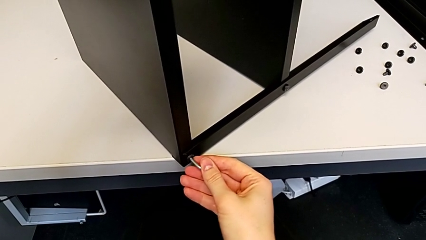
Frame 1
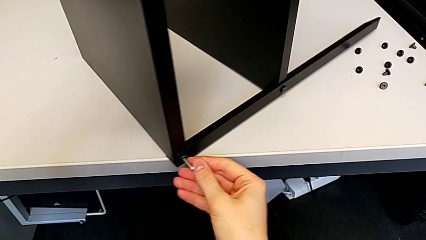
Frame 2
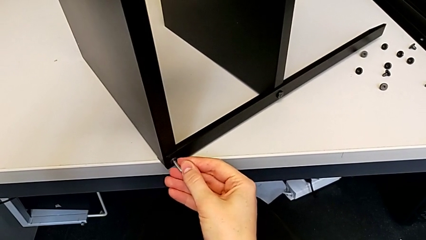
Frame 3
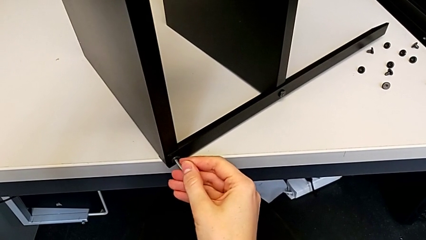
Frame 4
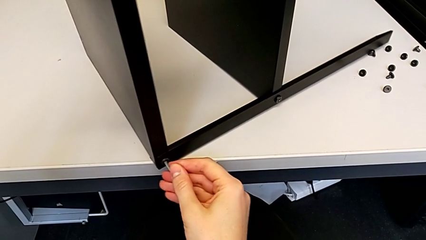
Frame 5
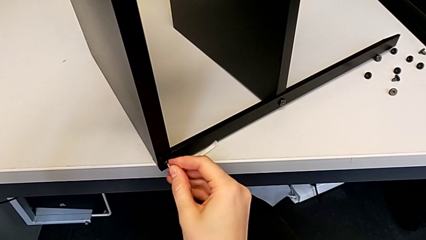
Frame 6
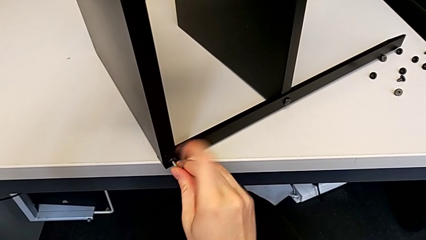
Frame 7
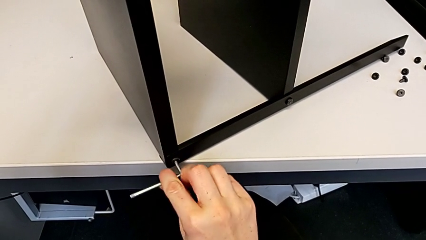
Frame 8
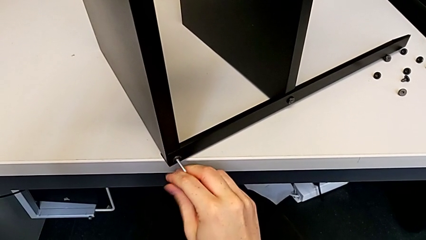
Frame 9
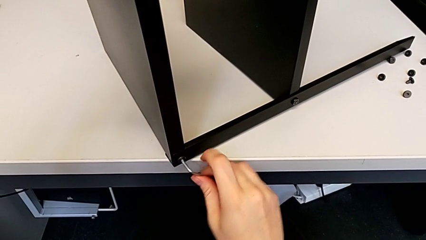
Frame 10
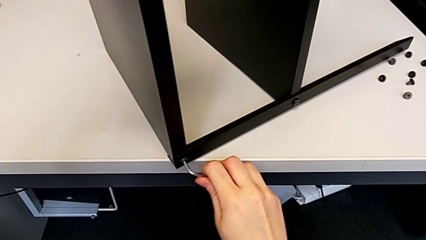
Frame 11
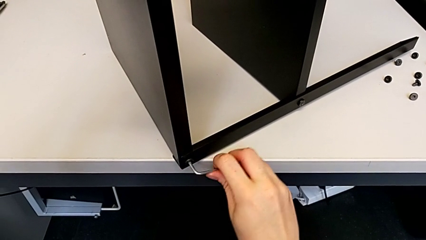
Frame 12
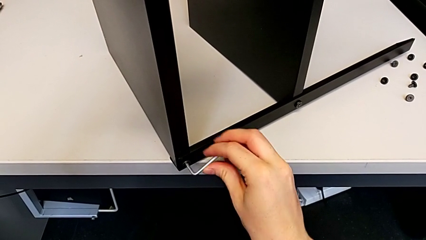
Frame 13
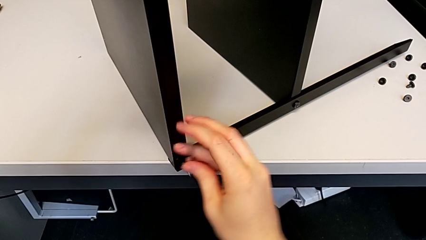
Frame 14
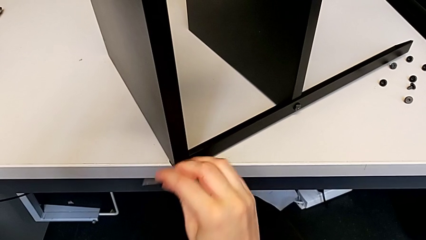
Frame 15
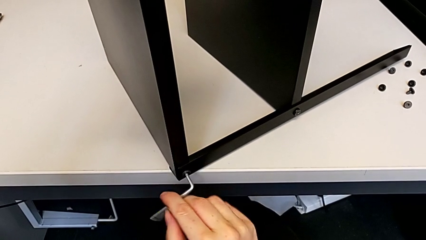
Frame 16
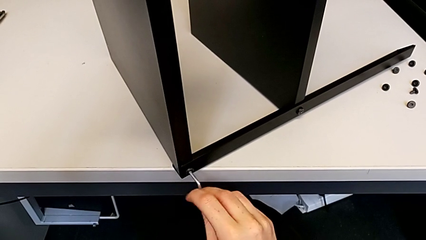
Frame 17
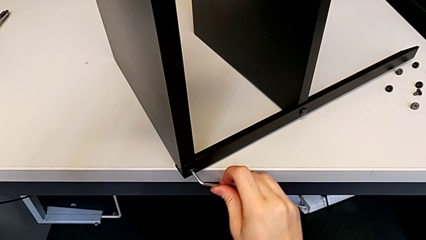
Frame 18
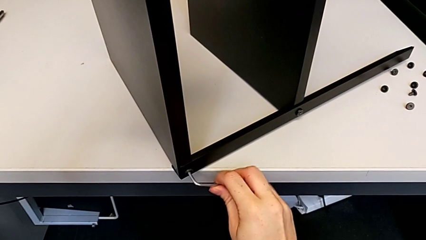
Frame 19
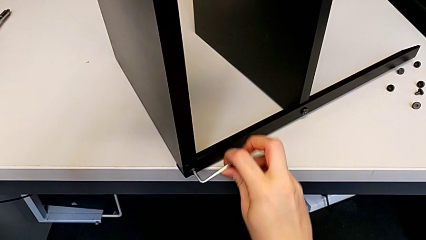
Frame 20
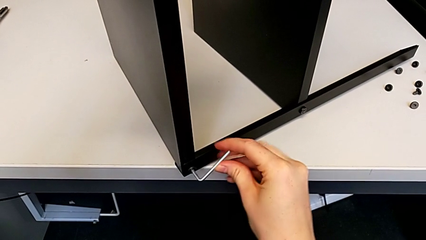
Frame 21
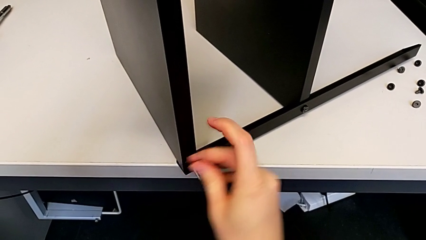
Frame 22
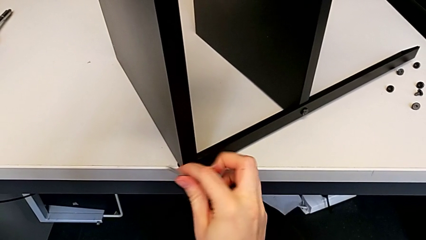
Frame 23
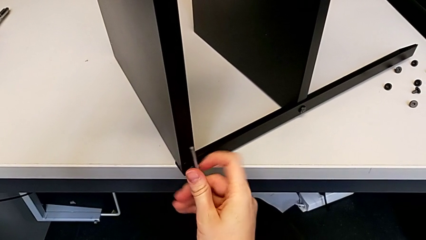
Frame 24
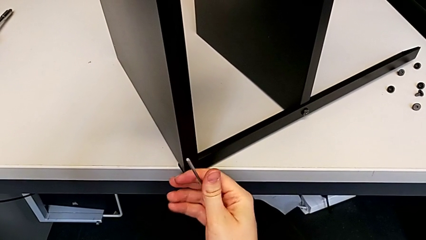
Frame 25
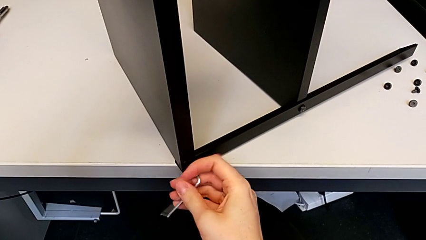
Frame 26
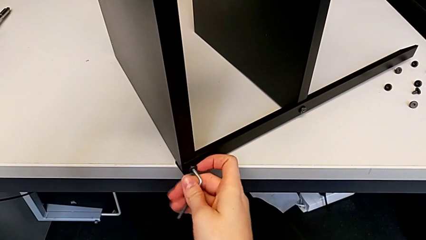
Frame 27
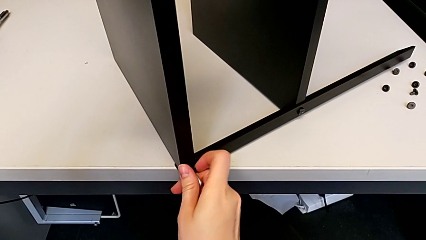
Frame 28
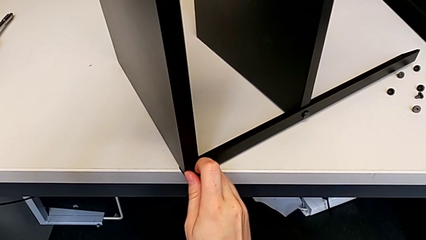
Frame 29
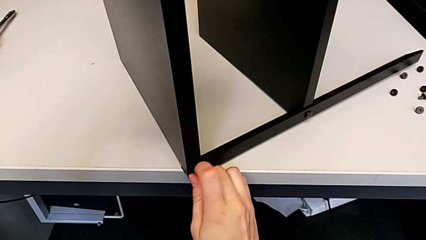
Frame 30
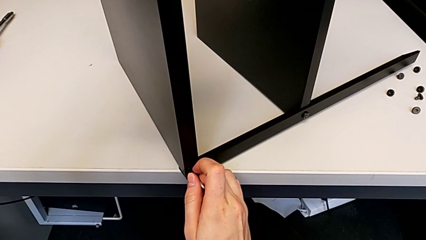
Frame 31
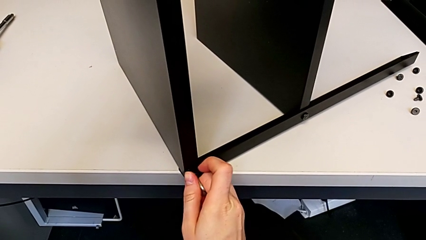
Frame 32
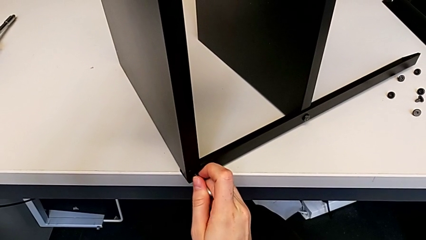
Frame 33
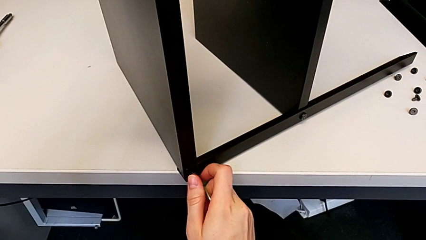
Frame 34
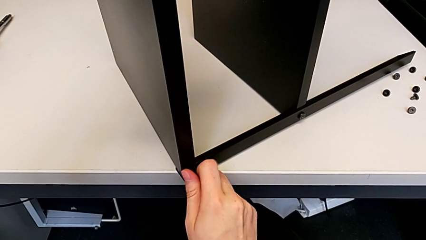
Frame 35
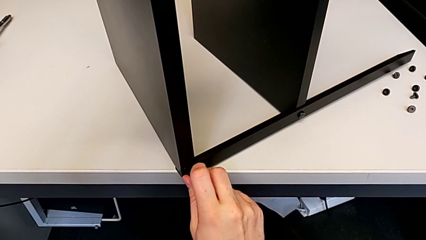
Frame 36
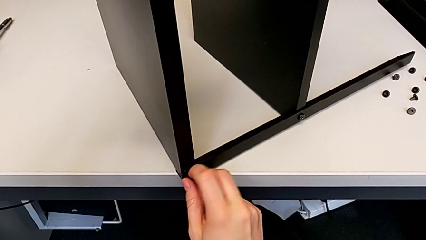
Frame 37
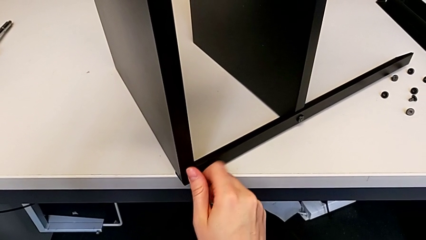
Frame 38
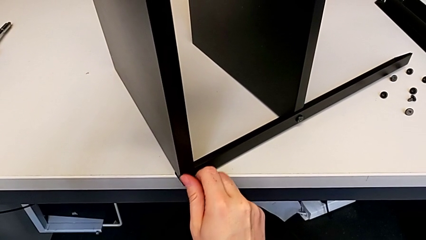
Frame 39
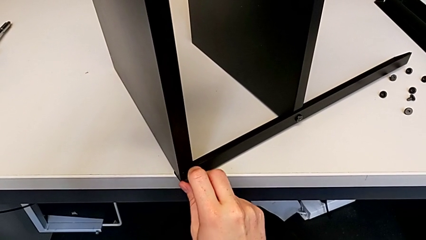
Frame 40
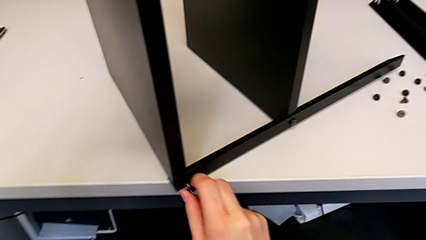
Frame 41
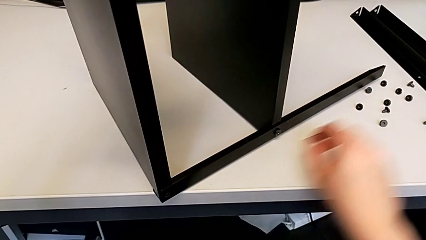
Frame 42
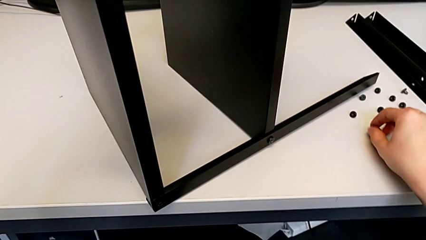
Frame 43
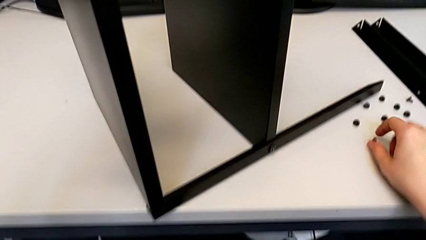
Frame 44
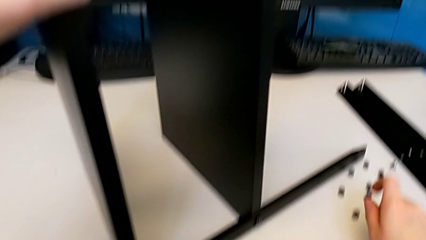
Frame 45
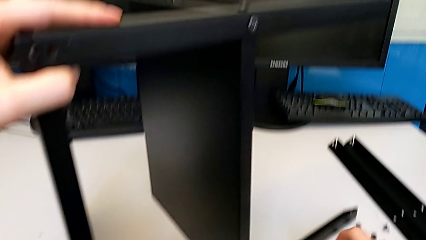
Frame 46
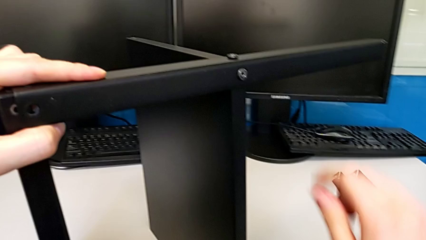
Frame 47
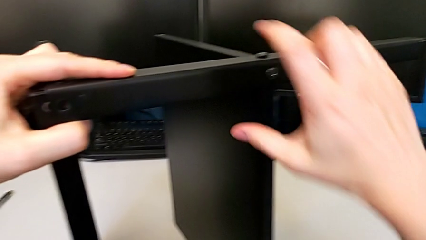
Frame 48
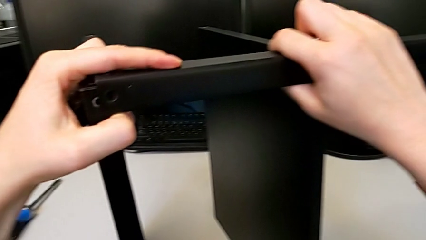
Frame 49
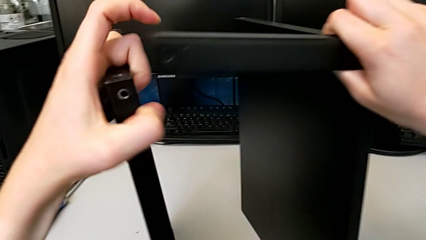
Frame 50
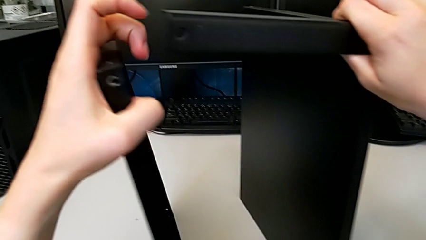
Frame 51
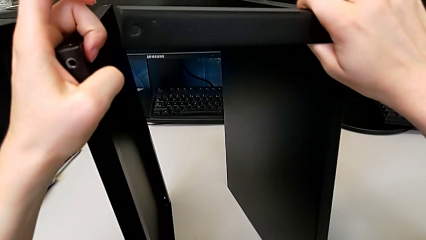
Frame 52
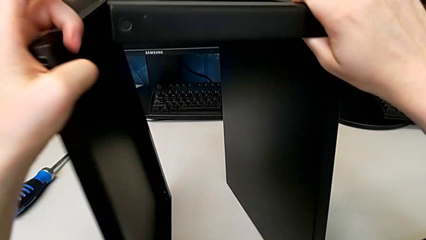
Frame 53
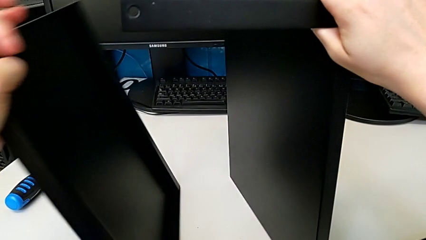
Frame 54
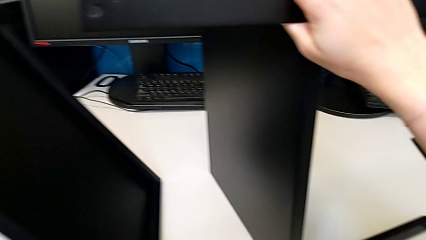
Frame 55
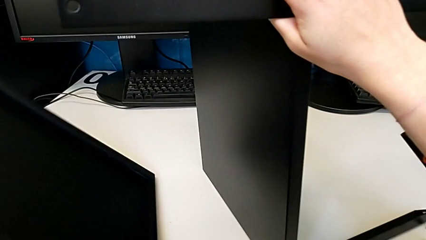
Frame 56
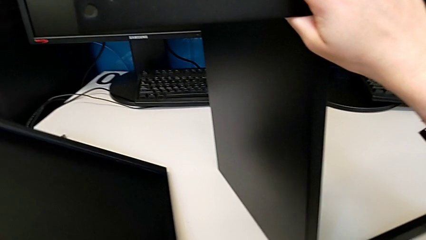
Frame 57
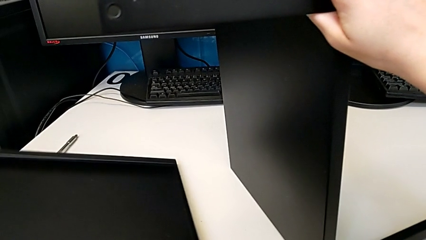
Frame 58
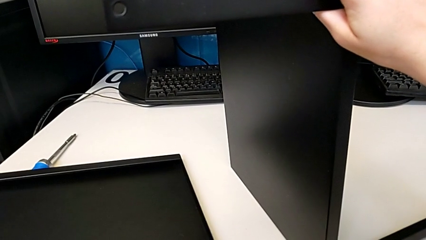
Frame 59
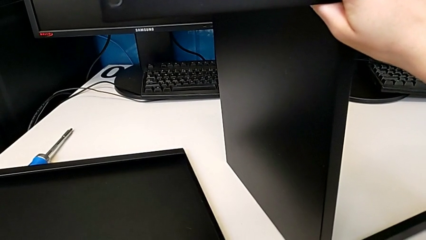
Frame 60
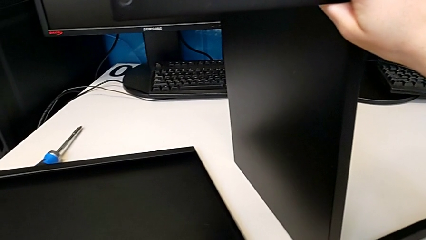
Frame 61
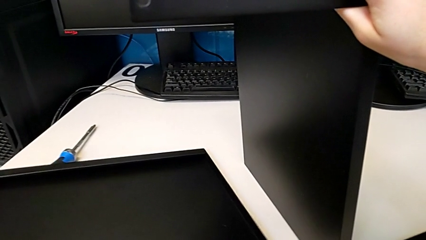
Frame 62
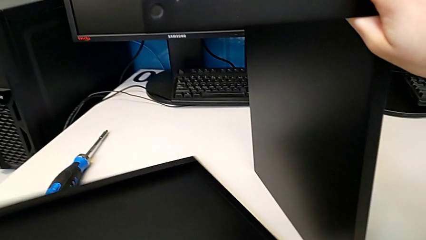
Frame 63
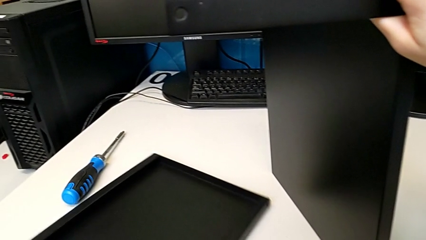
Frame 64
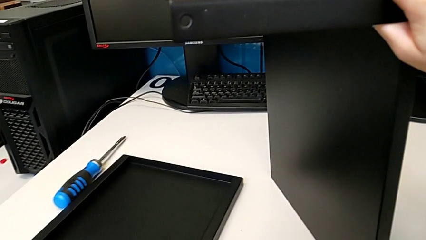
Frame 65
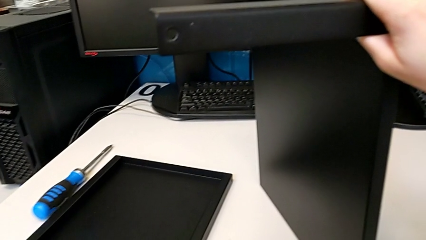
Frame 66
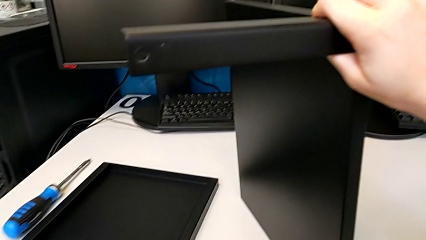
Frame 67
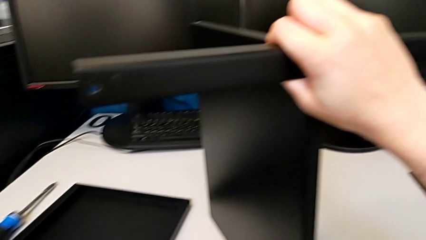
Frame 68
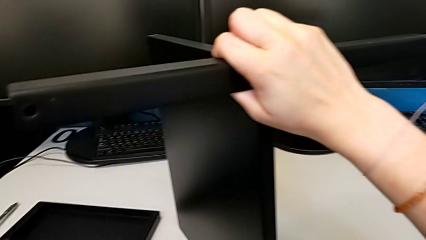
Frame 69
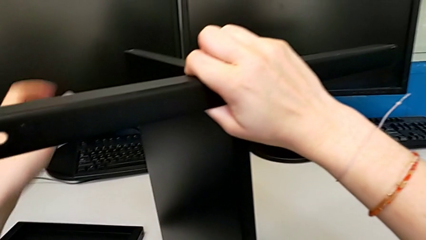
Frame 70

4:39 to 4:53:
The camera wearer is disassembling the top tray of the furniture. They unscrew the hex socket head, withdraw the Allen wrench, unscrew the hex socket head, disassemble it, place it, disassemble the top tray and place it.

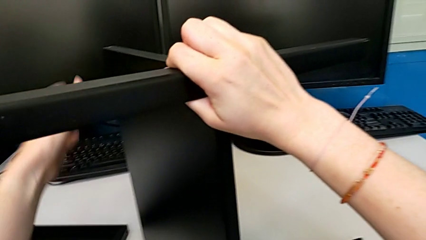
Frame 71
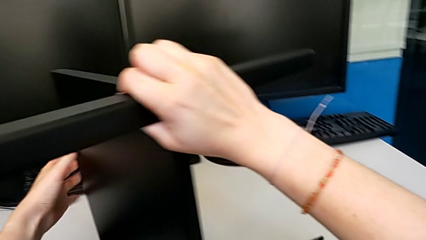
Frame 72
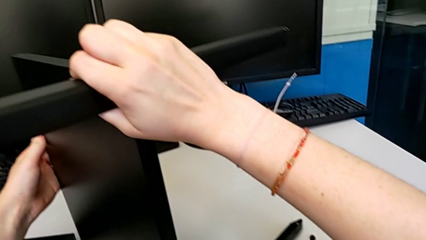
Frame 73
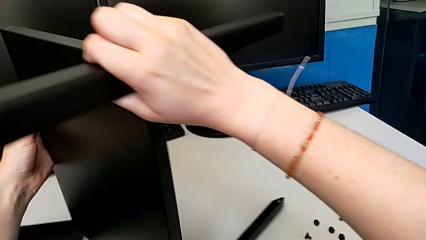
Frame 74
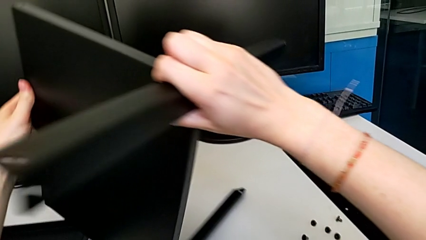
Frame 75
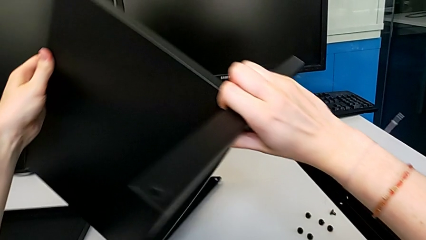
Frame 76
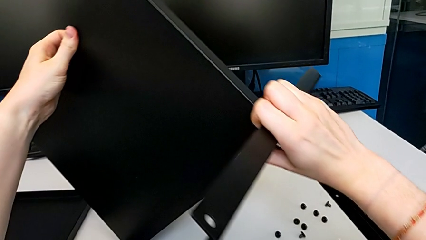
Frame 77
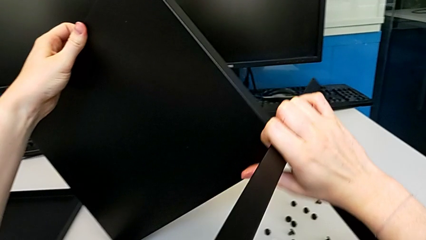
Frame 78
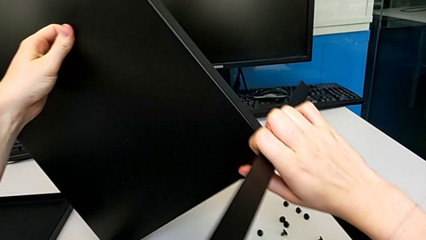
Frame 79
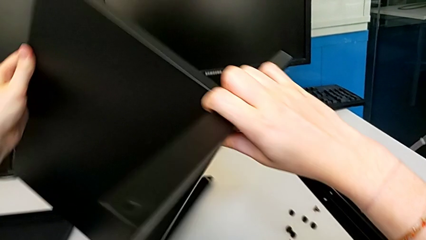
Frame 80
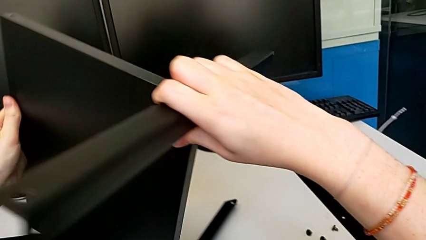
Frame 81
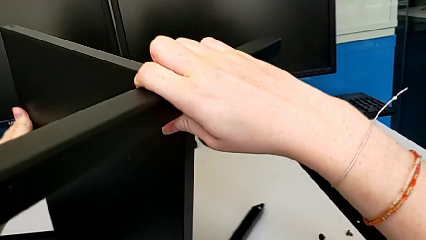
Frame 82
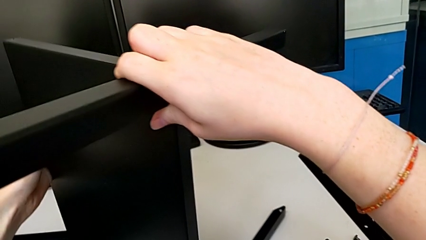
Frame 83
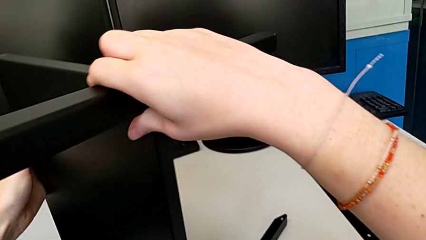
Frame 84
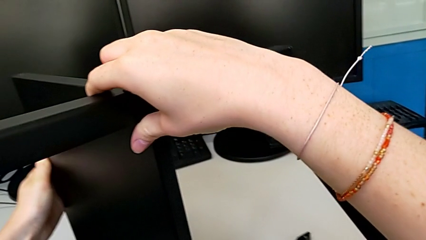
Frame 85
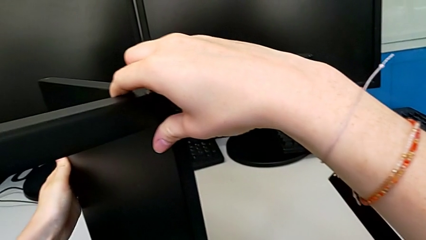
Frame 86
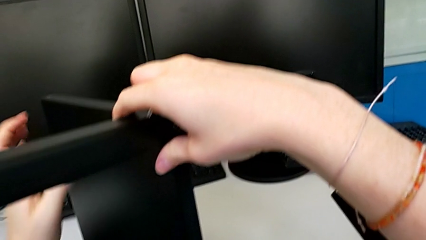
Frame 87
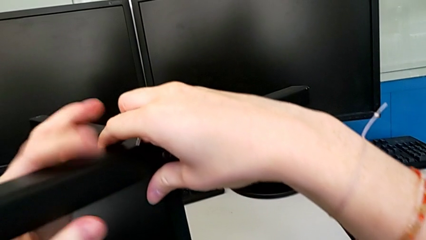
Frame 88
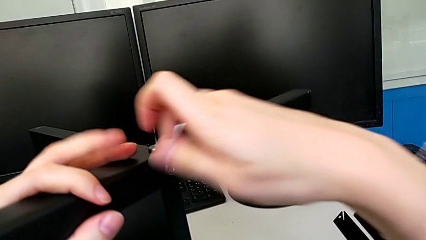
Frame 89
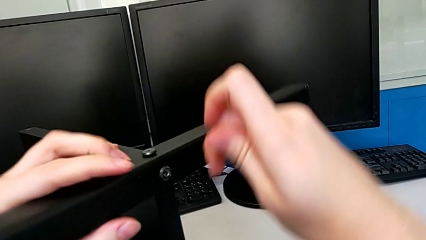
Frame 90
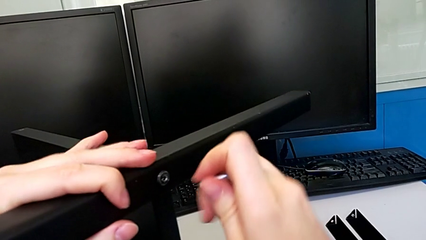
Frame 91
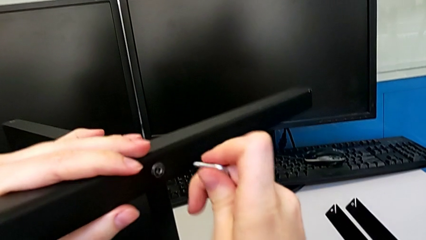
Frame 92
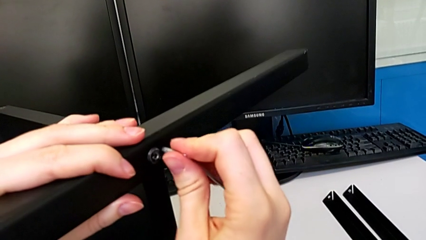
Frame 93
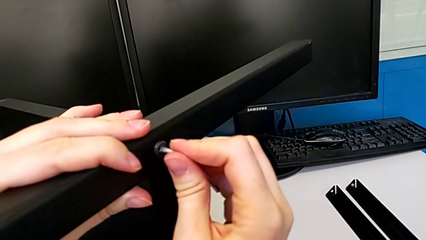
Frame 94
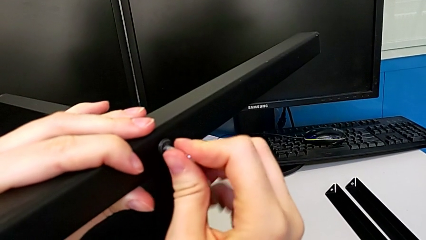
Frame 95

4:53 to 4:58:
The camera wearer is disassembling the third leg. They rotate the nightstand and insert the Allen wrench.
